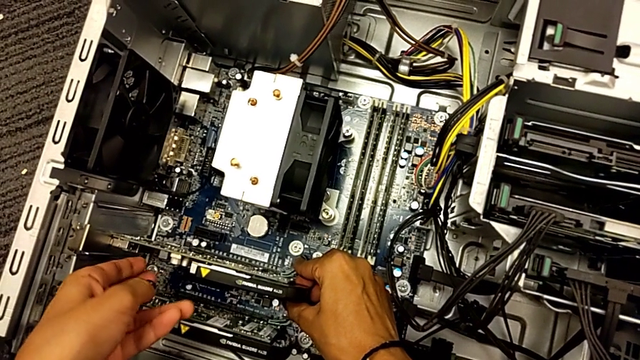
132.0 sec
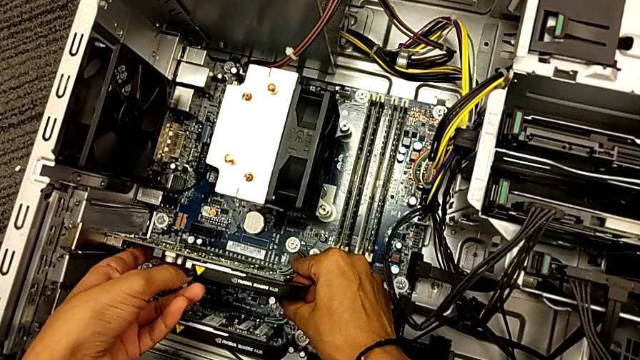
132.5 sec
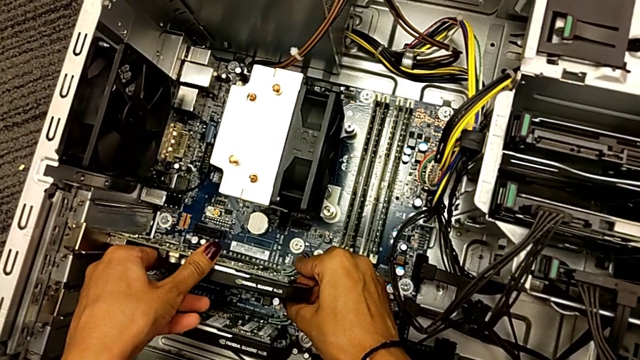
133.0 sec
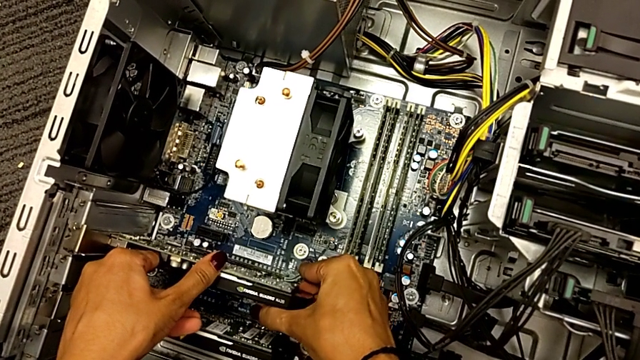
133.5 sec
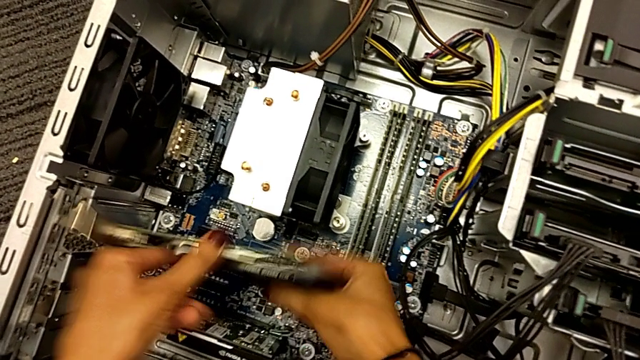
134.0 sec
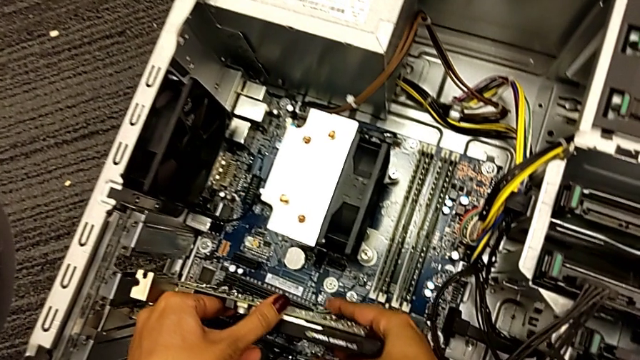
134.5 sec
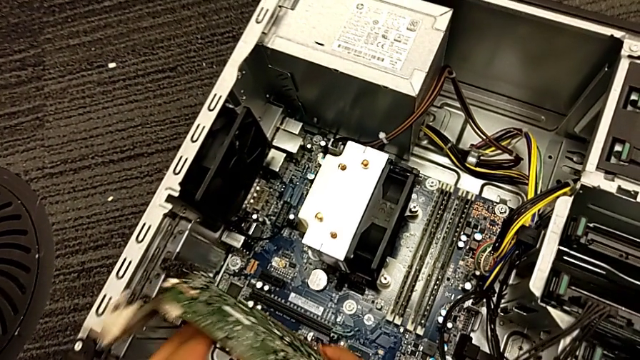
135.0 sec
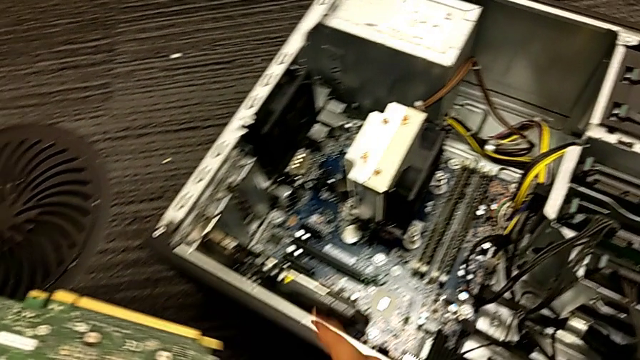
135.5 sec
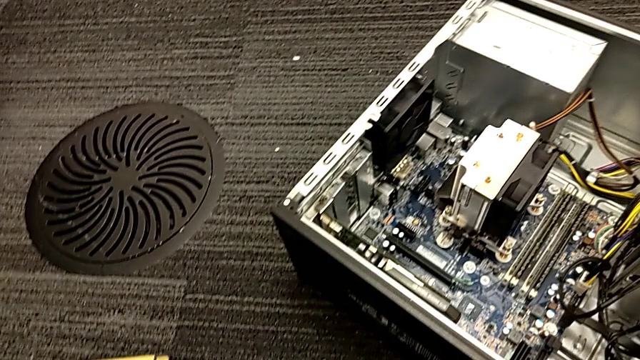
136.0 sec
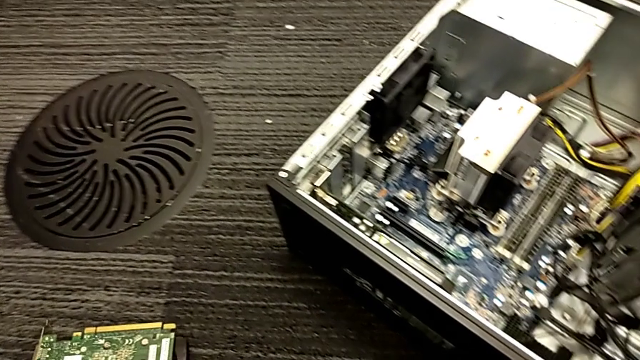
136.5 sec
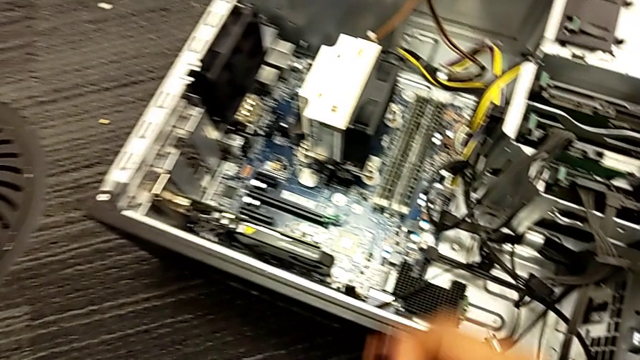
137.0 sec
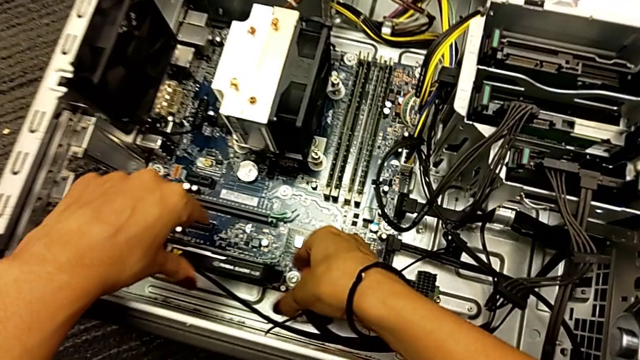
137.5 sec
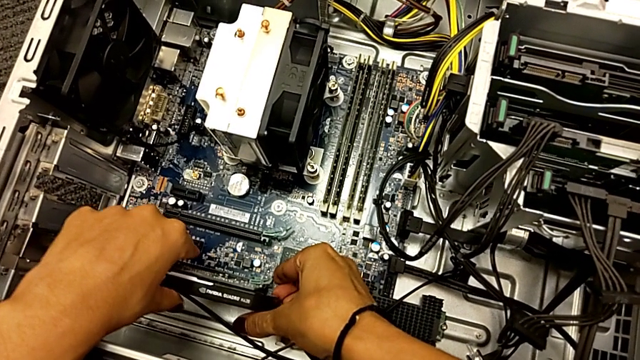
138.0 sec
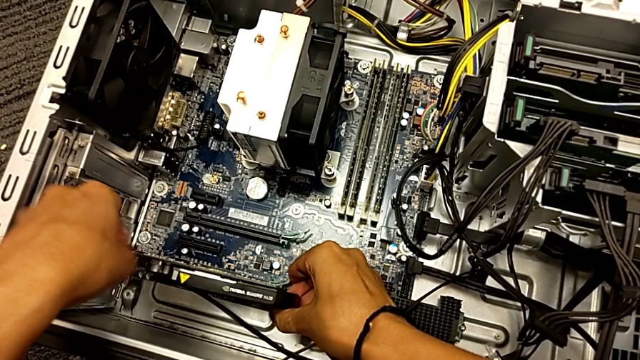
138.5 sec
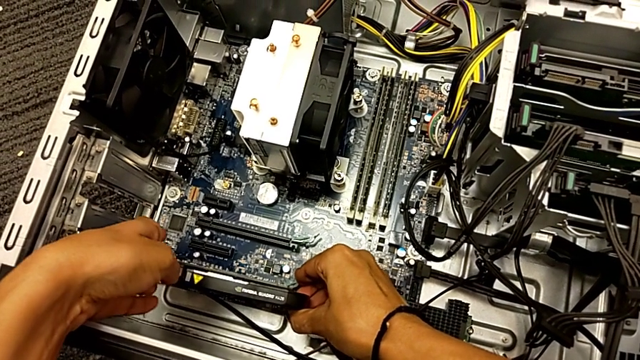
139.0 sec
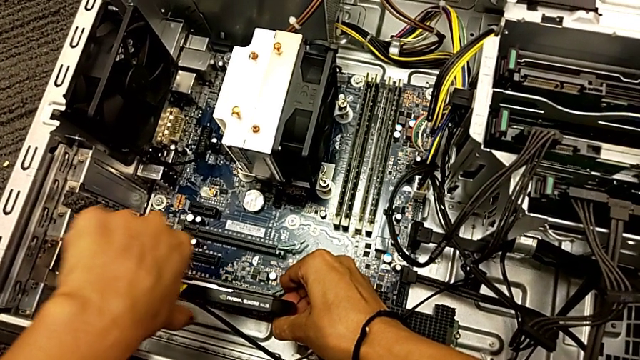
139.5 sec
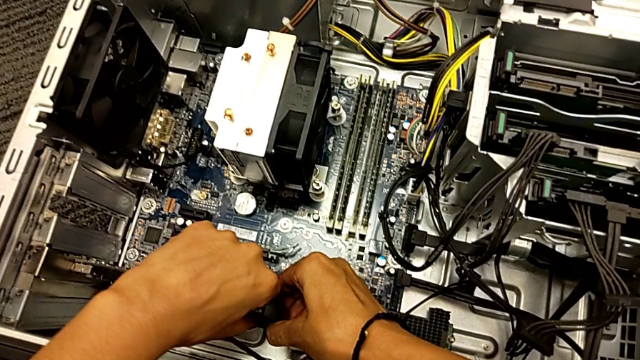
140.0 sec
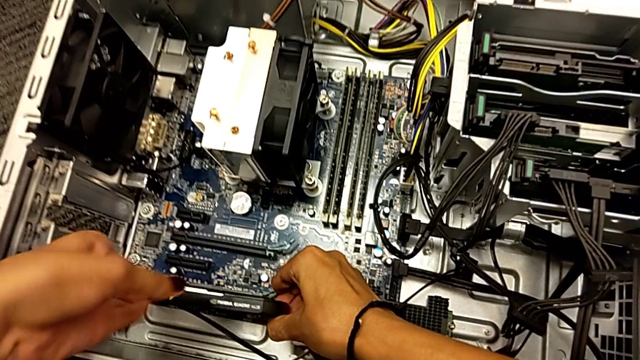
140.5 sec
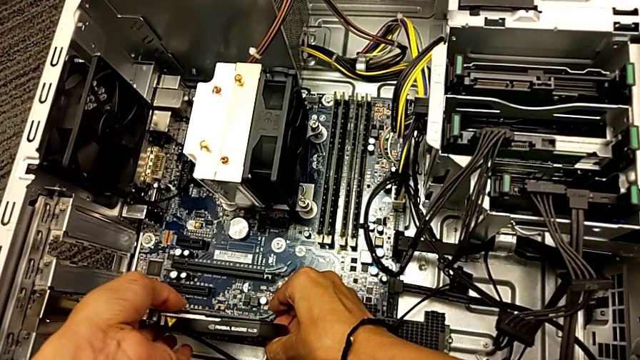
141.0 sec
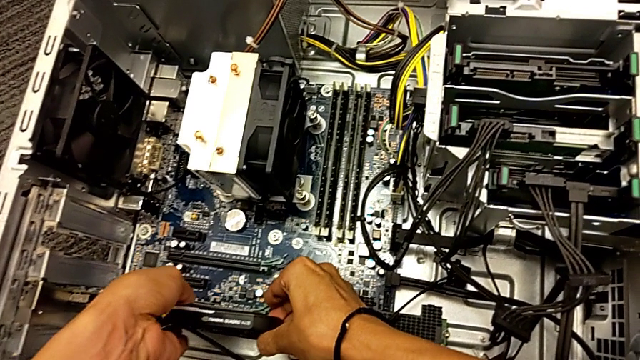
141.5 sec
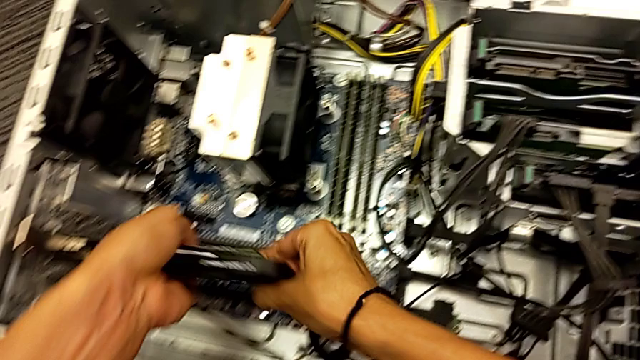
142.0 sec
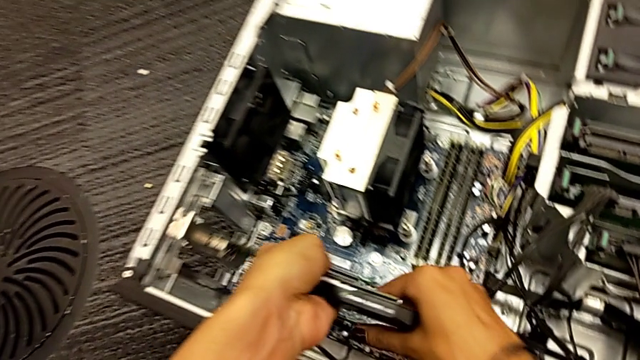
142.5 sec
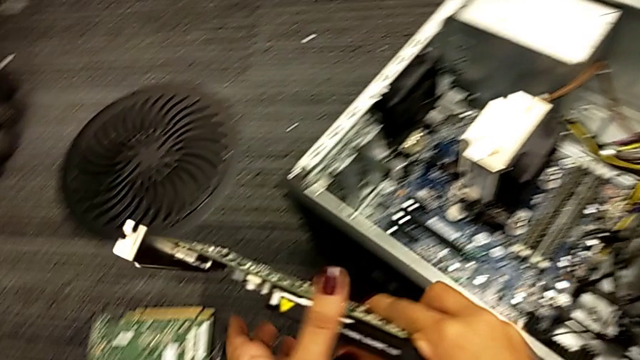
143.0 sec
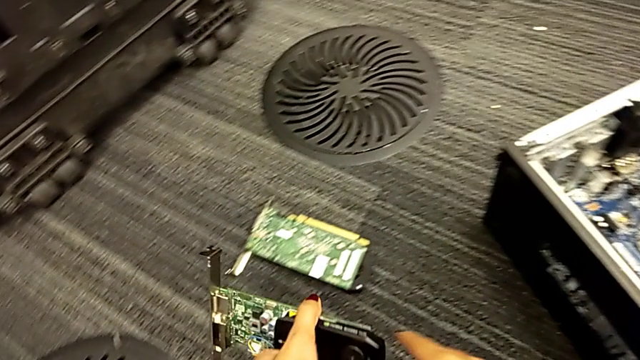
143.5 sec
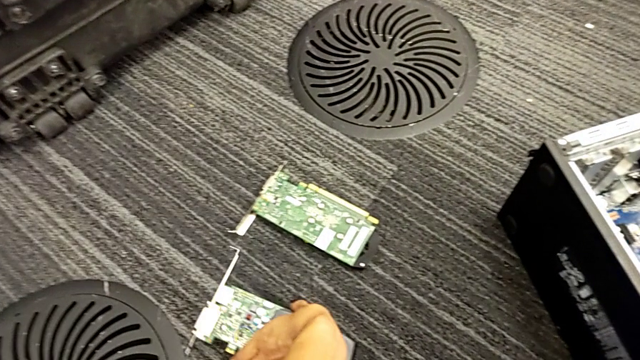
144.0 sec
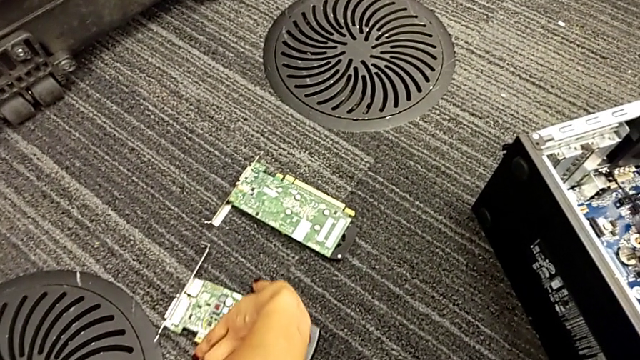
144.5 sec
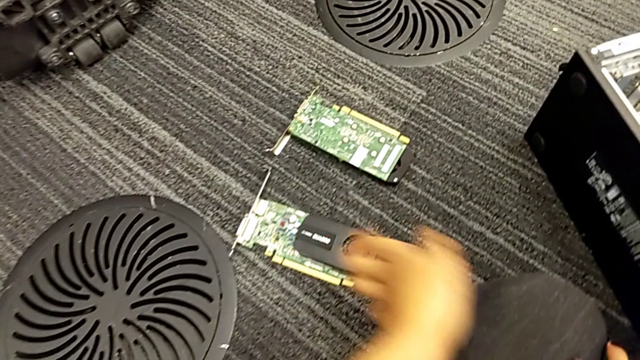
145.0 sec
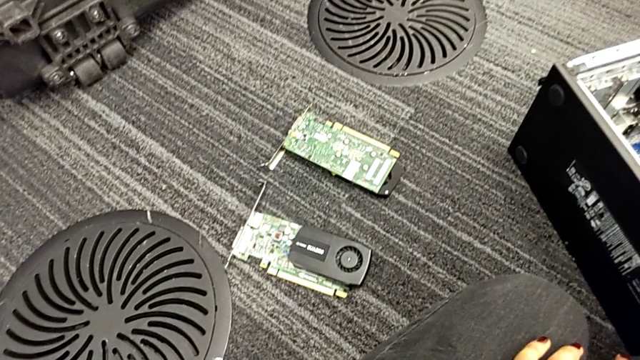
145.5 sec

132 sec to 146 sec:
The camera wearer is trying to remove the graphic card. They pull the graphic card, withdraw it, pull it, withdraw it and place it.

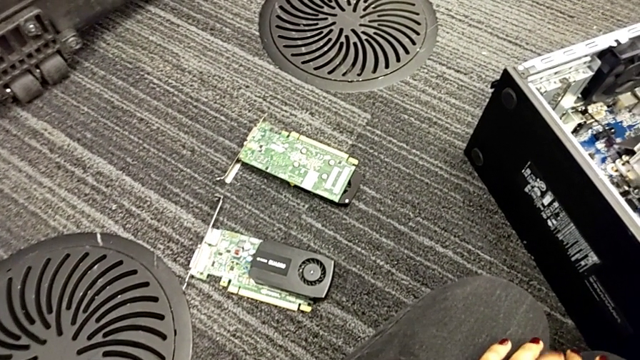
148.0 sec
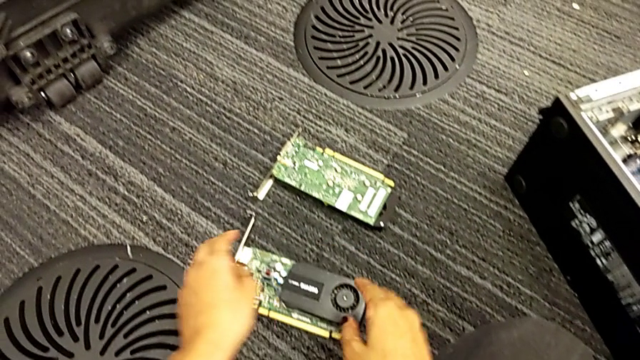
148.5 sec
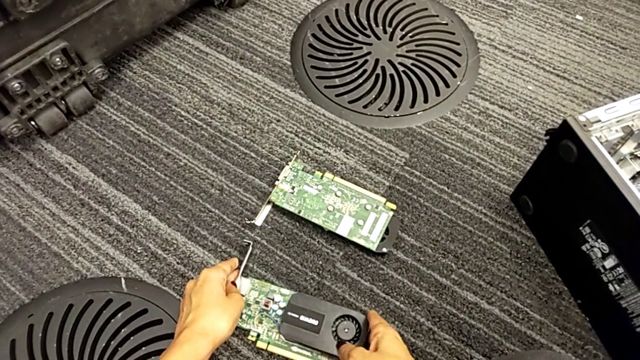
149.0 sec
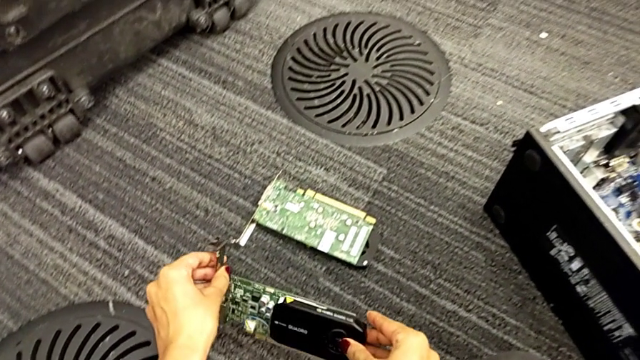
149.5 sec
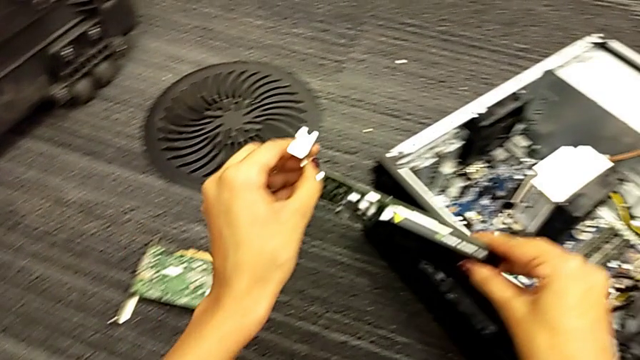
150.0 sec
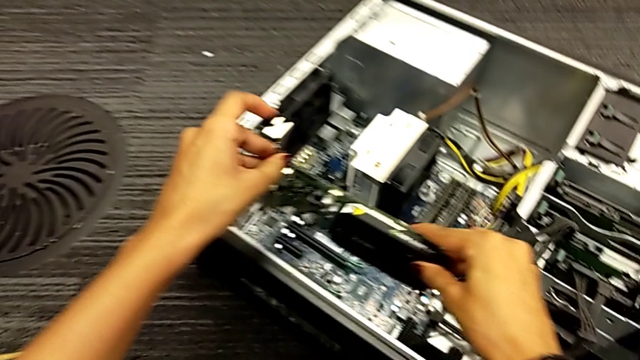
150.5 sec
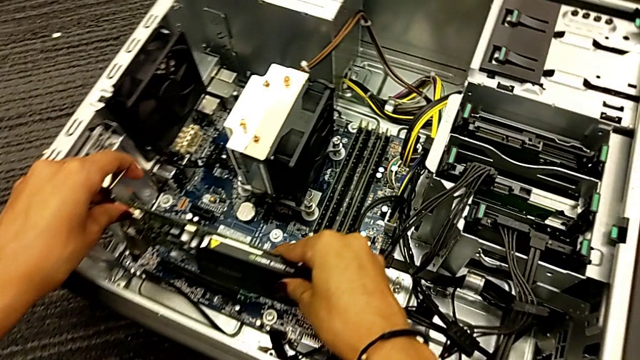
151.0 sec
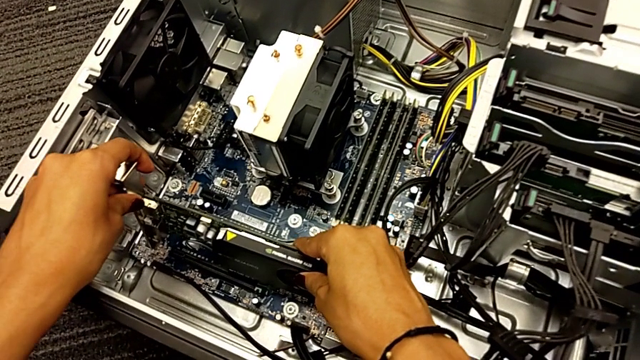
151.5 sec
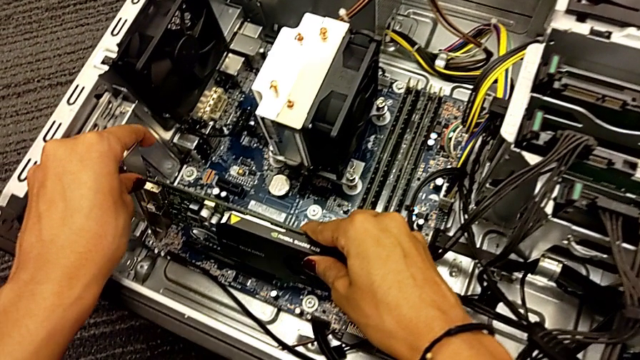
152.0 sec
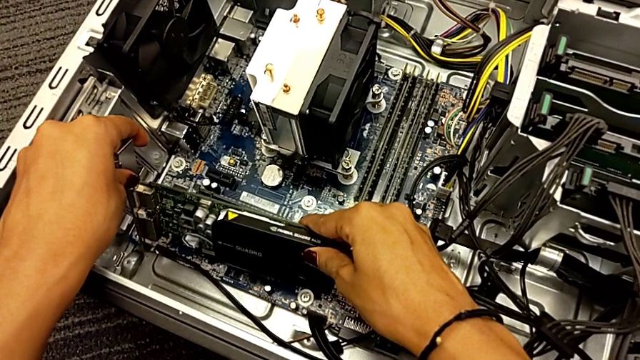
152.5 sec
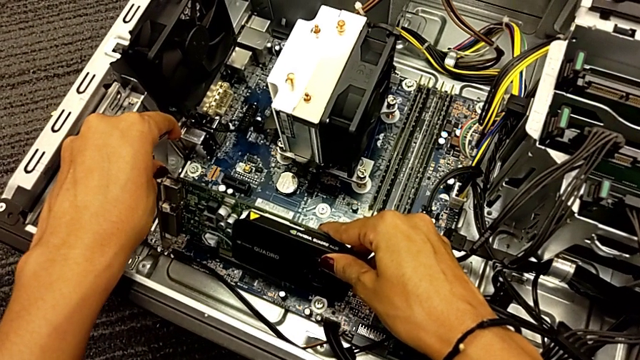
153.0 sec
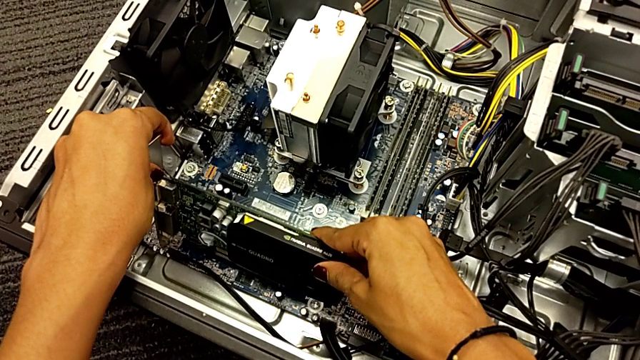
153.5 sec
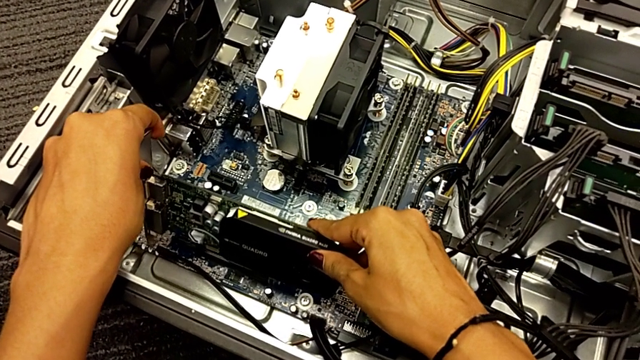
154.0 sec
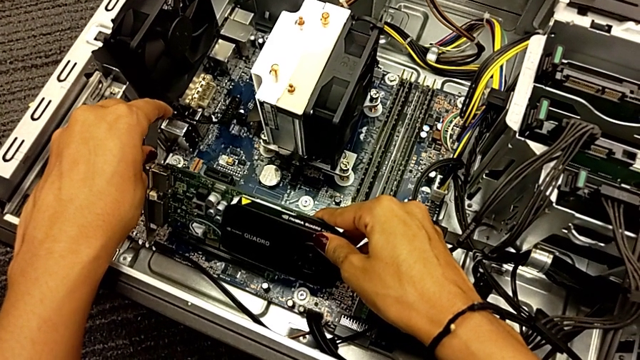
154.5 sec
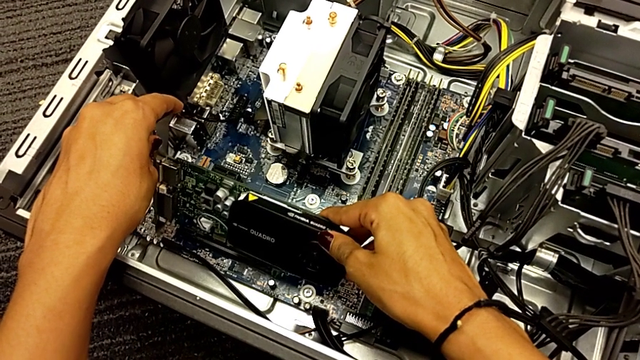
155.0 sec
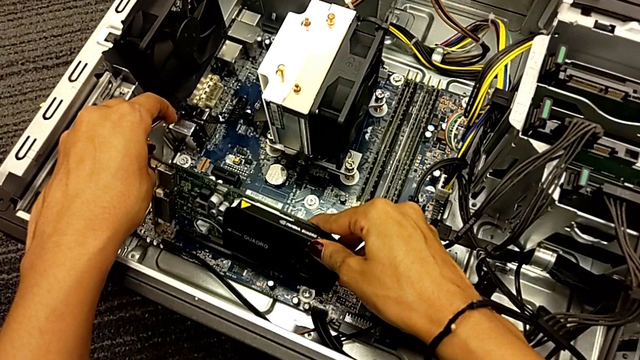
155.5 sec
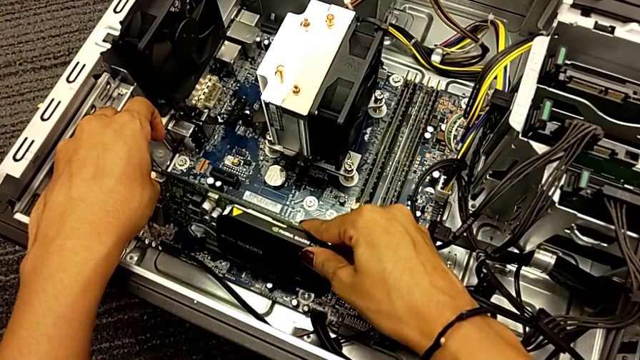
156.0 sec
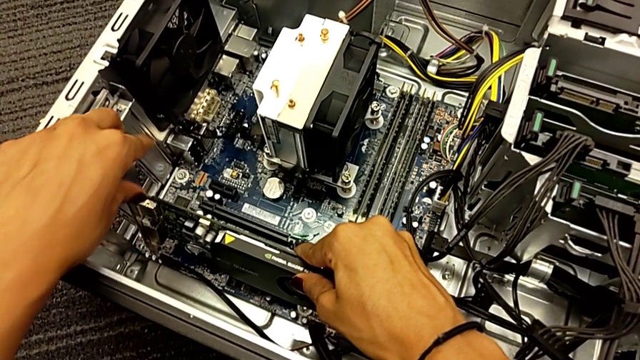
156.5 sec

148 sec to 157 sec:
The camera wearer is trying to assemble the graphic card. They grab the graphic card and place it.
